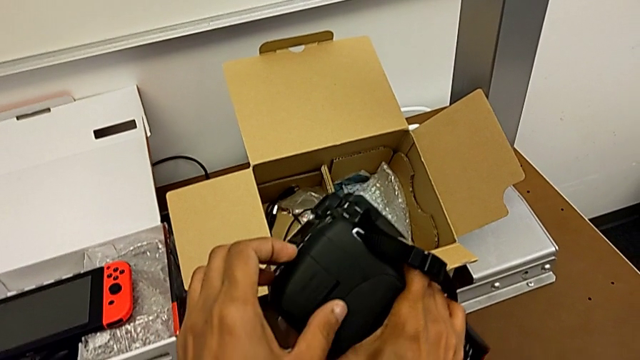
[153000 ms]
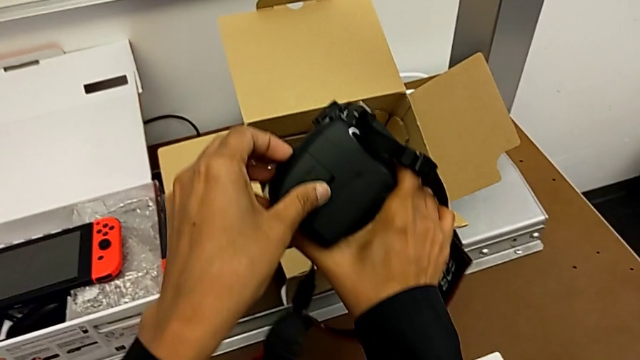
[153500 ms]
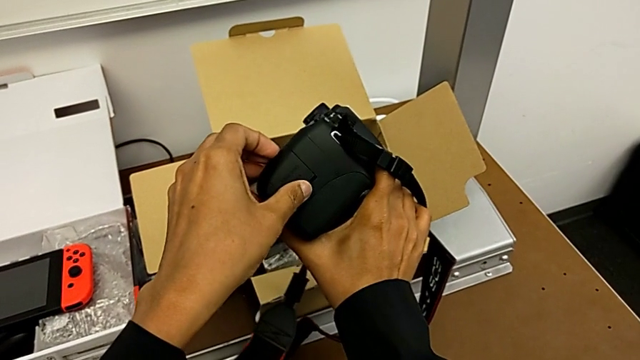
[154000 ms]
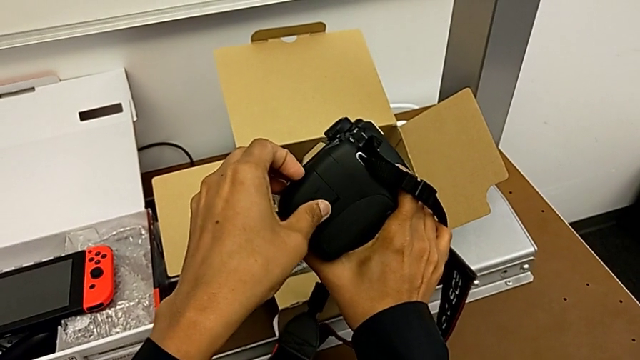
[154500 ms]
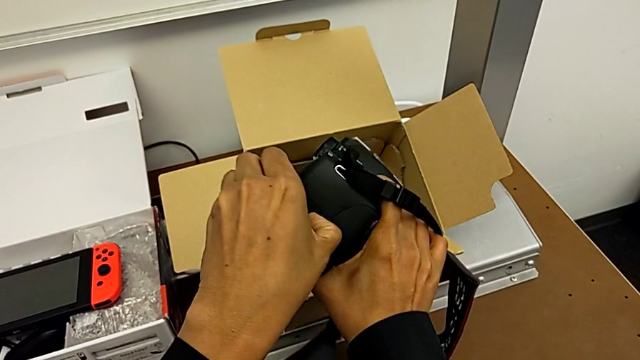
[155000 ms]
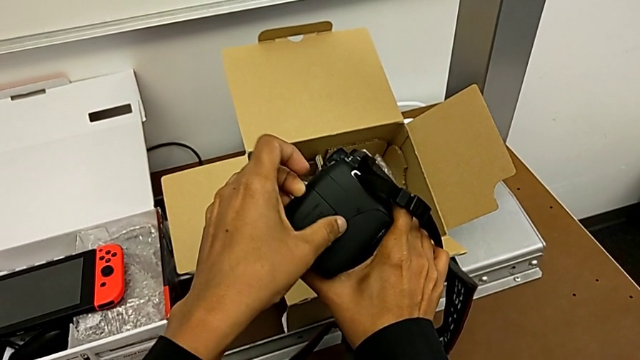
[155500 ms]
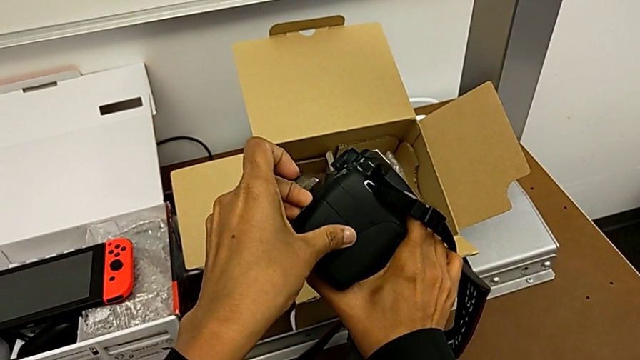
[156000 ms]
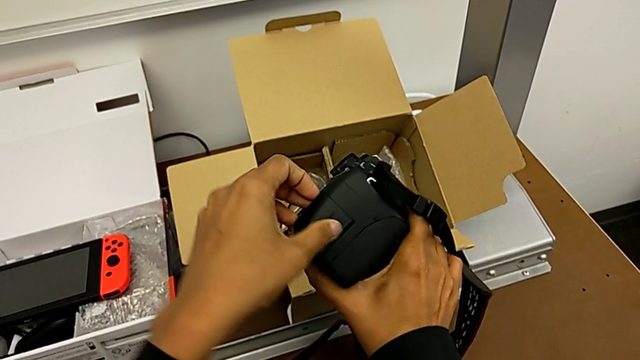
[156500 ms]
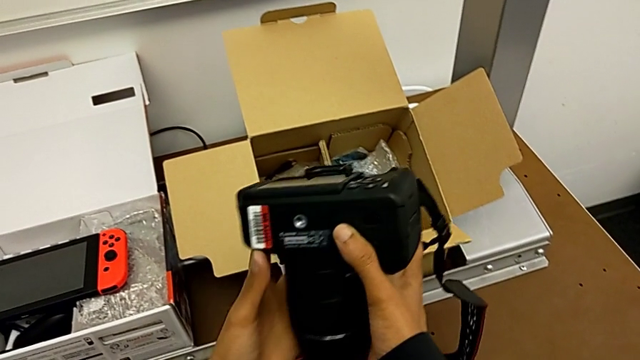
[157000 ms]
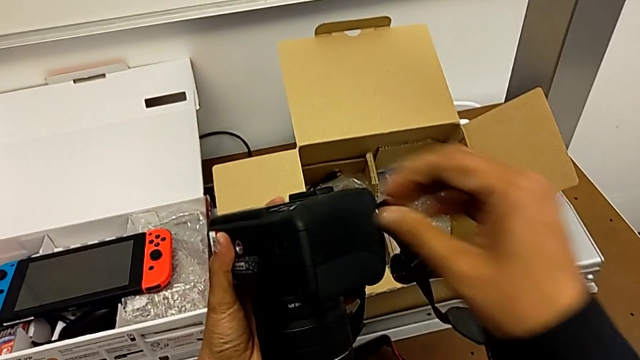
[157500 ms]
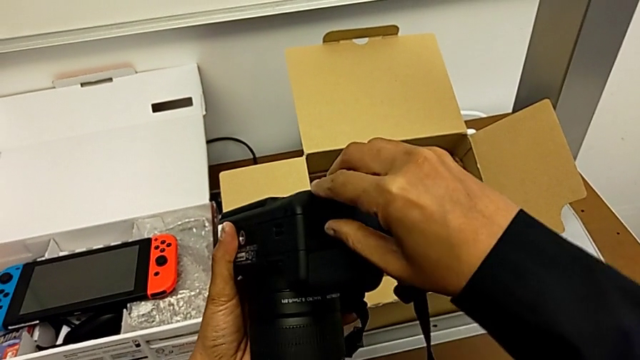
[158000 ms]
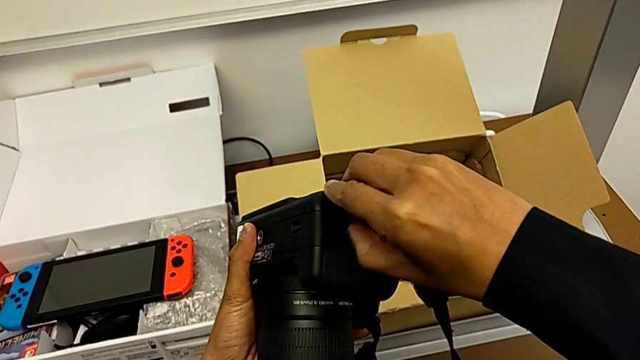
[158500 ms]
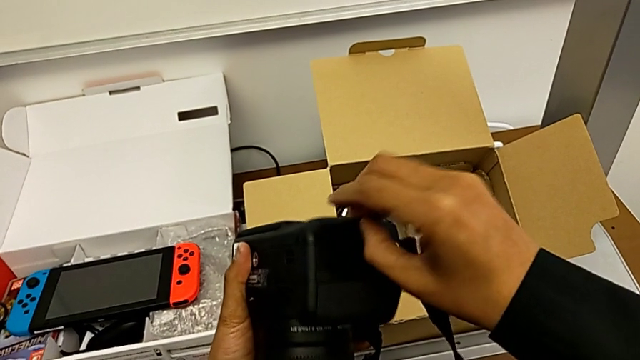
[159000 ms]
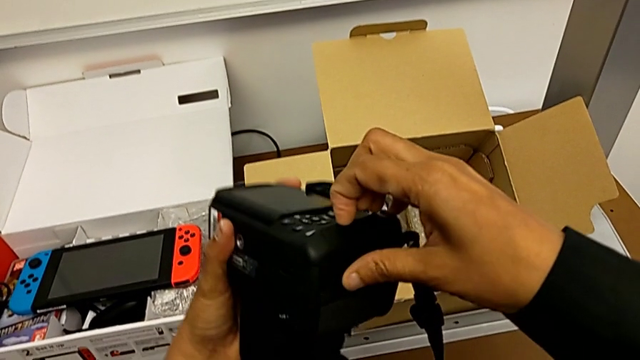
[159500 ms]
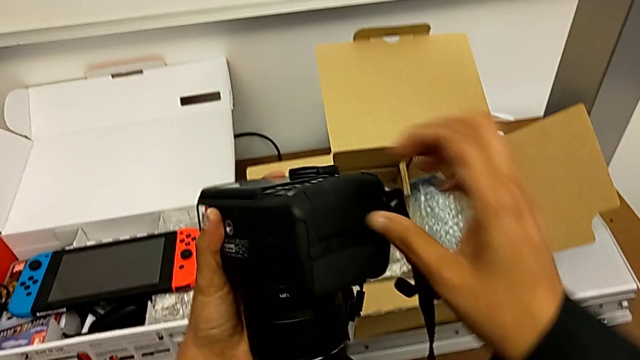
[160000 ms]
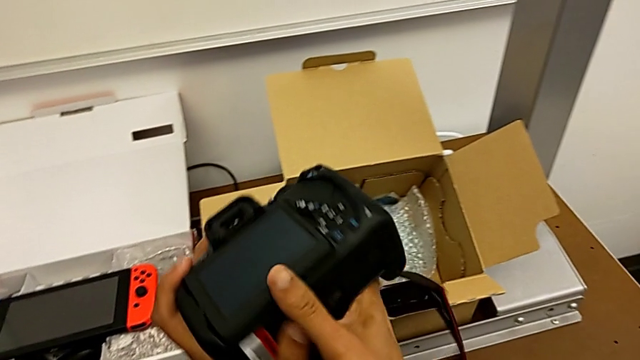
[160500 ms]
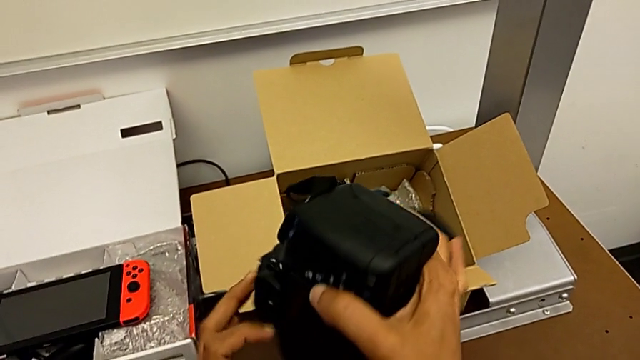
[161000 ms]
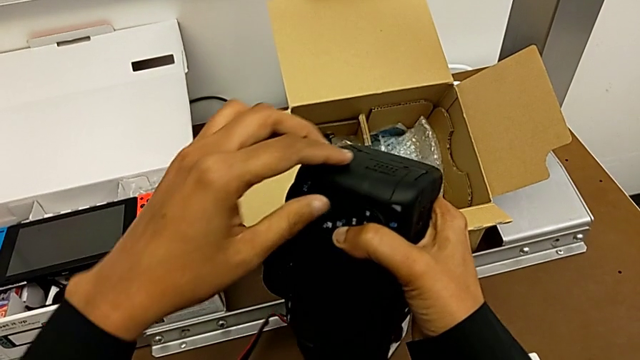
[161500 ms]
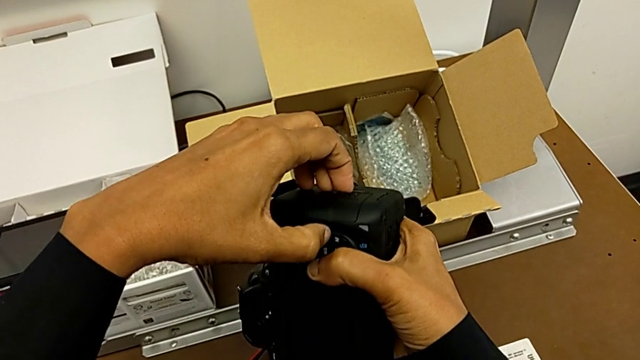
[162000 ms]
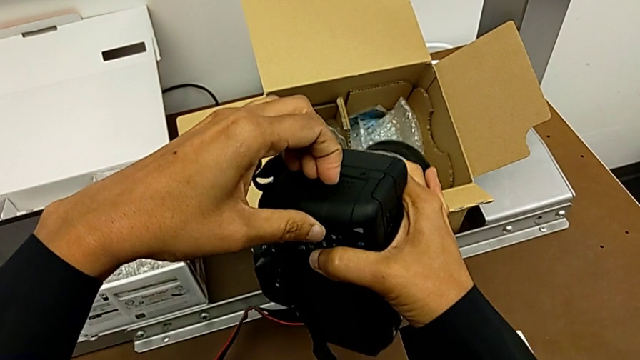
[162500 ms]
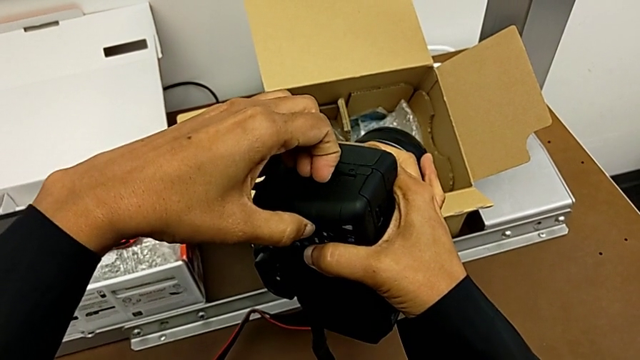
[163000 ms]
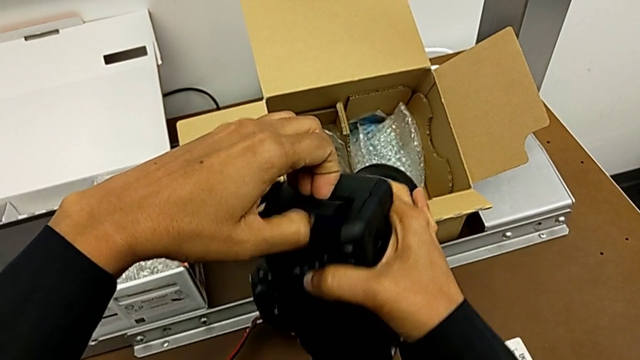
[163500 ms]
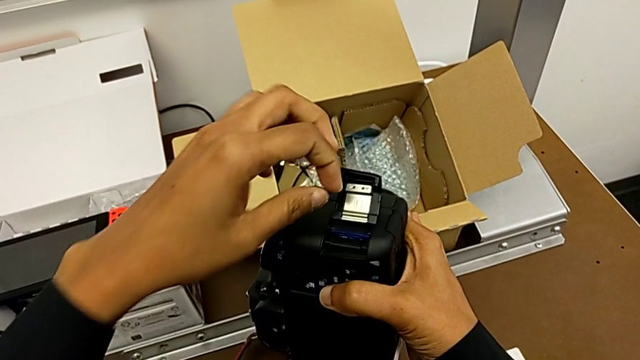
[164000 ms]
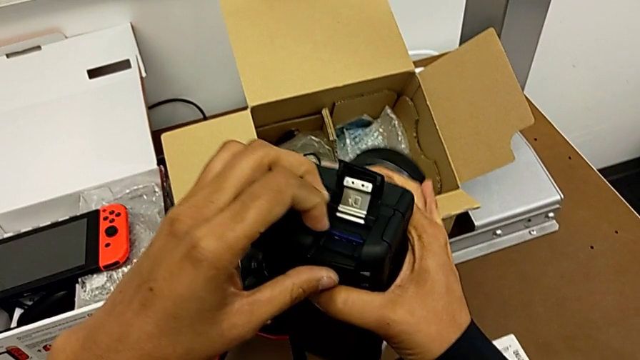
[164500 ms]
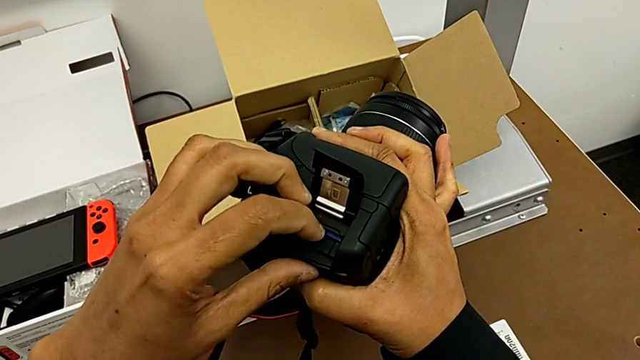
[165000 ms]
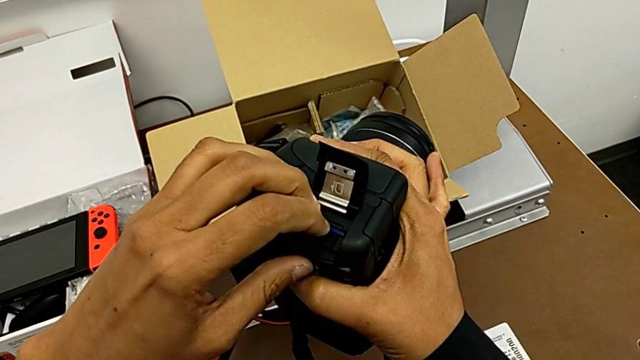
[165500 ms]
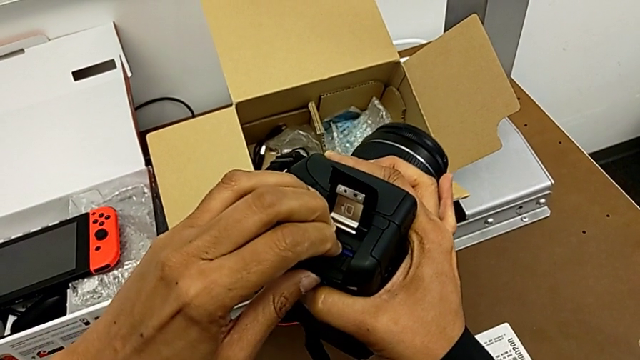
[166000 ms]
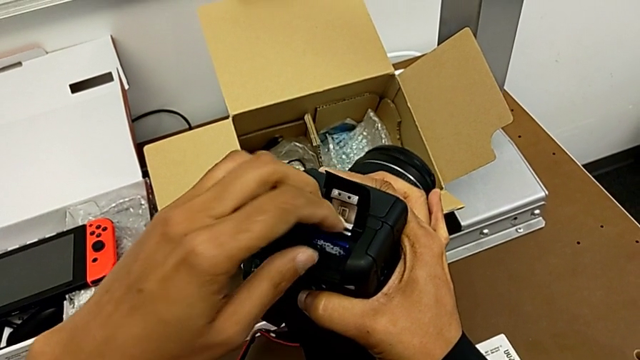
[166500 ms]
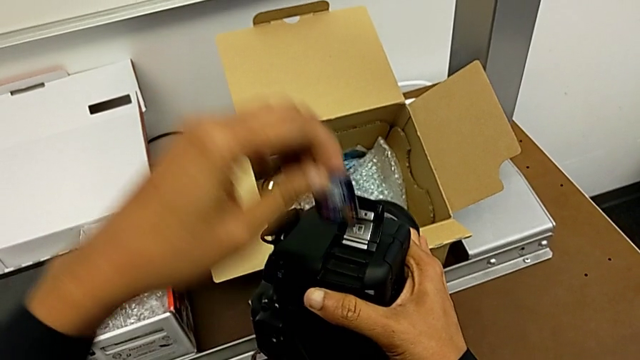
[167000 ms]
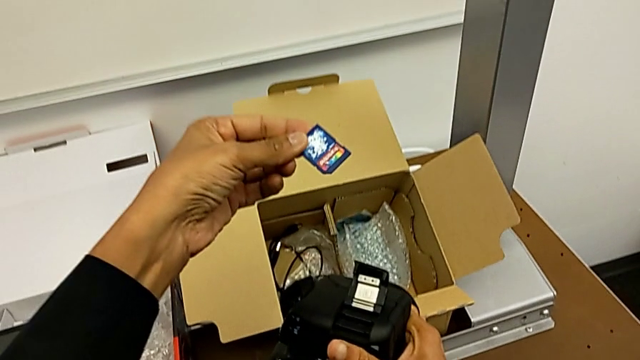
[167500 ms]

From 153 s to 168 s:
The camera wearer is removing the SD card. They push the SD slot, rotate the DSLR, push the SD slot, open it, press the SD card and withdraw it.

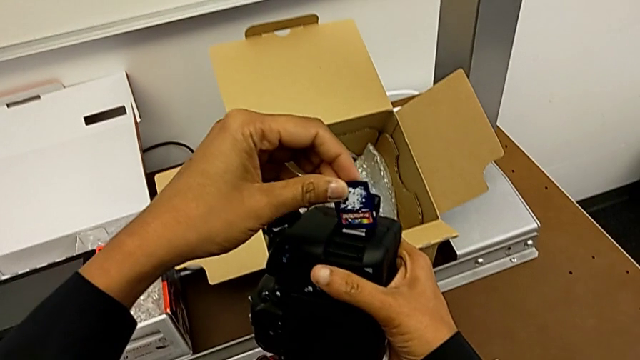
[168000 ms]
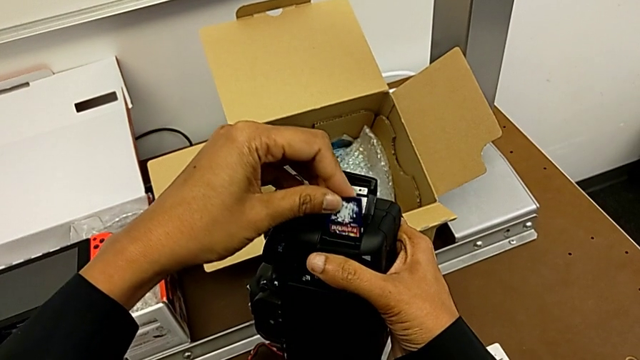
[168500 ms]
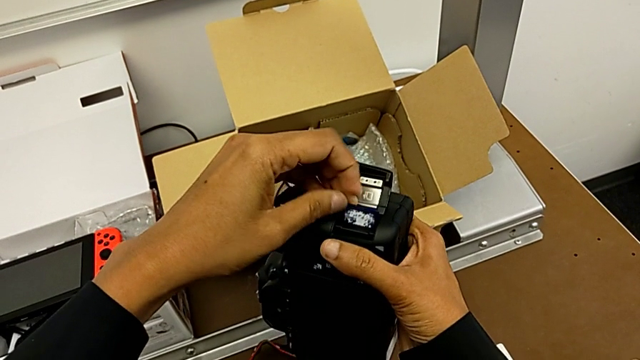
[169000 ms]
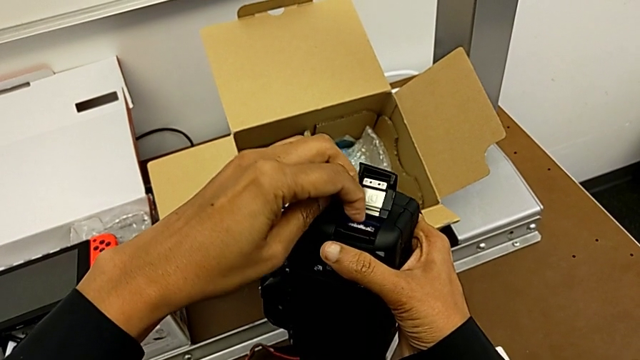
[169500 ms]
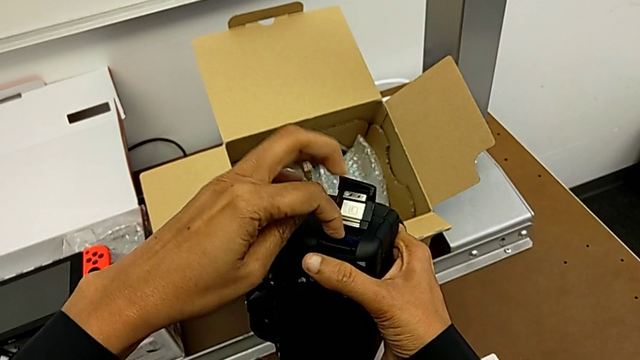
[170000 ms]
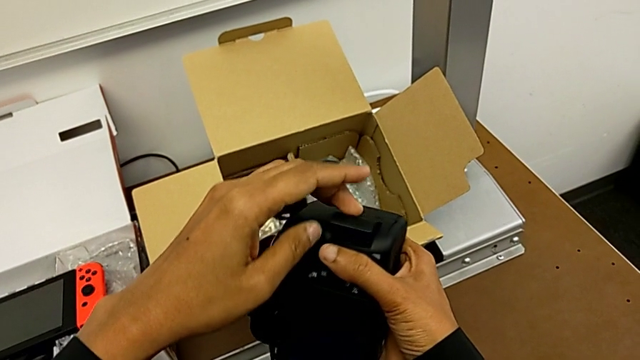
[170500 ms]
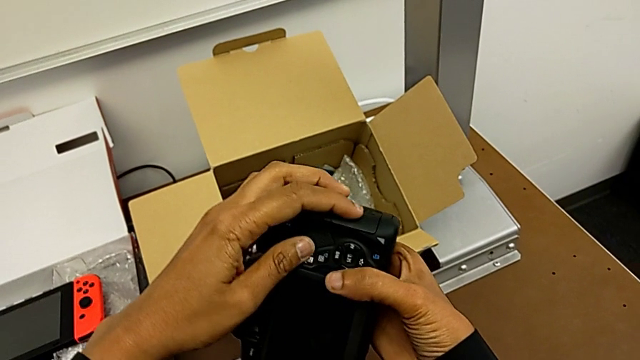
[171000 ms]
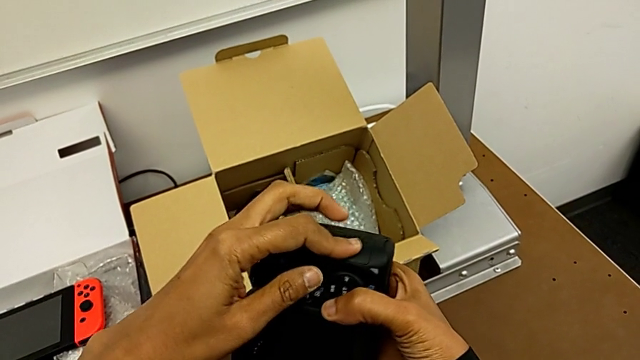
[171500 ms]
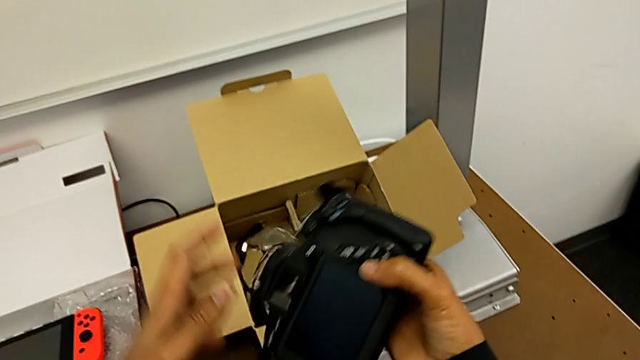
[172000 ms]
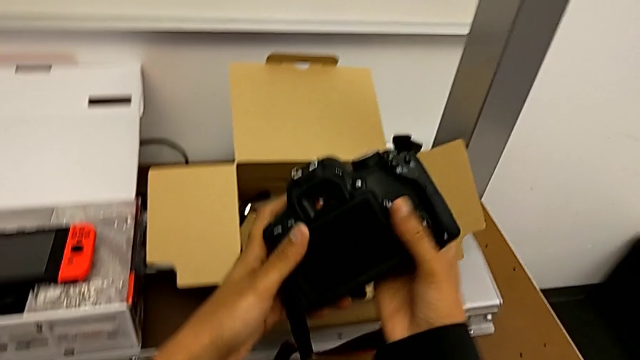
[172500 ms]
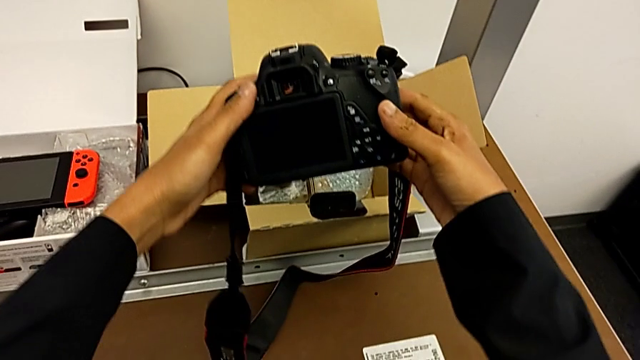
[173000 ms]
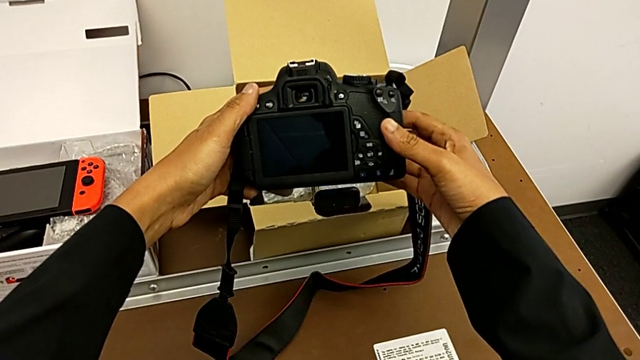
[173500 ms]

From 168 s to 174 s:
The camera wearer is inserting an SD card. They insert the SD card, press it, close the SD slot and rotate the DSLR.
